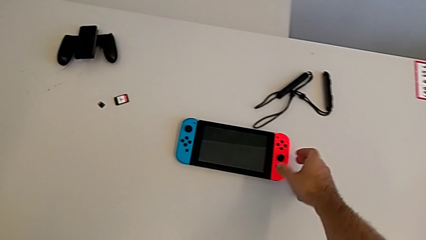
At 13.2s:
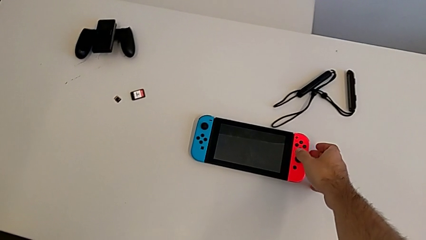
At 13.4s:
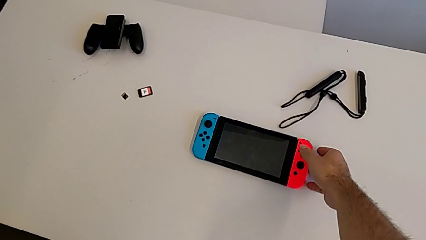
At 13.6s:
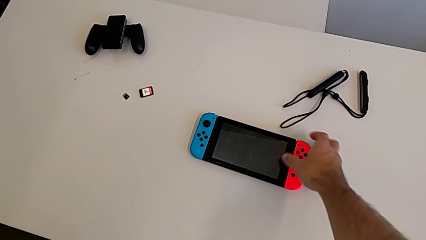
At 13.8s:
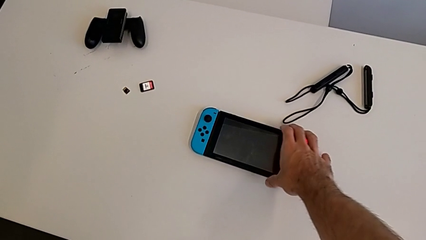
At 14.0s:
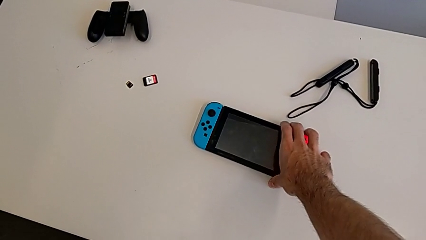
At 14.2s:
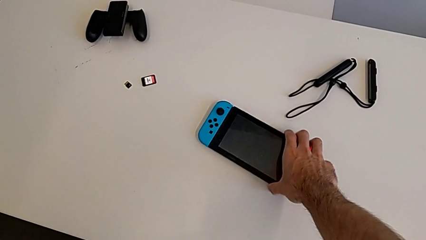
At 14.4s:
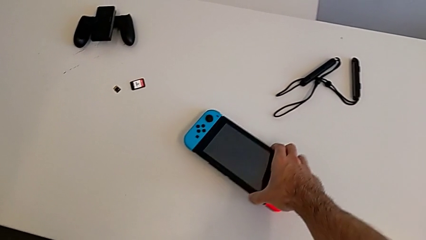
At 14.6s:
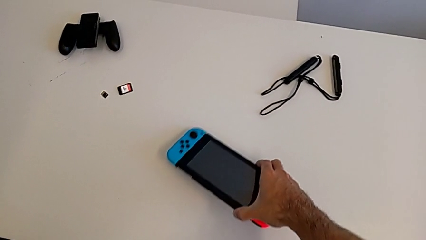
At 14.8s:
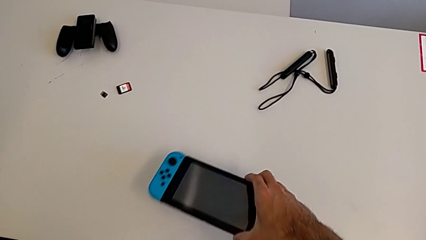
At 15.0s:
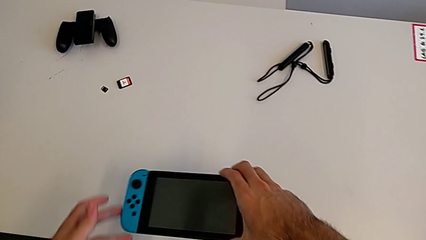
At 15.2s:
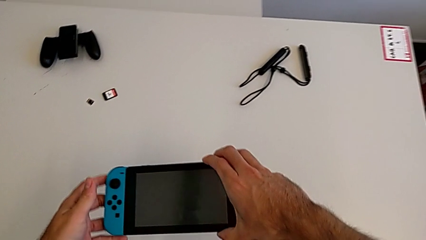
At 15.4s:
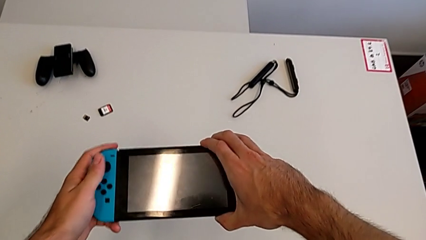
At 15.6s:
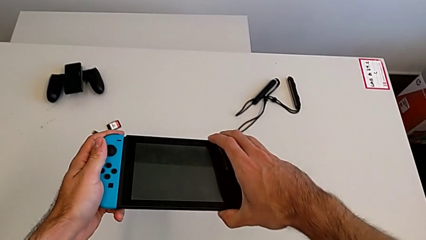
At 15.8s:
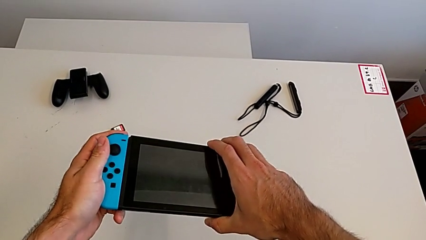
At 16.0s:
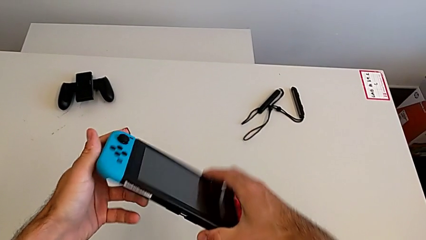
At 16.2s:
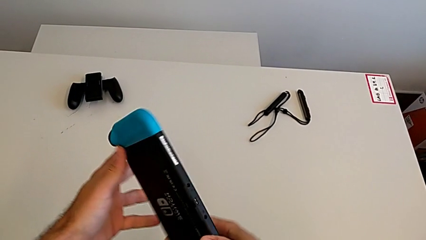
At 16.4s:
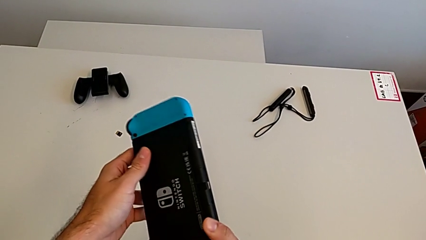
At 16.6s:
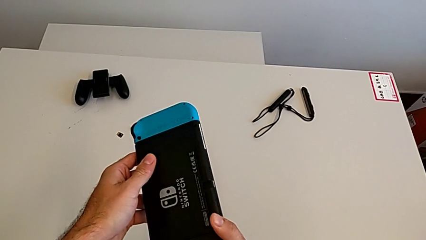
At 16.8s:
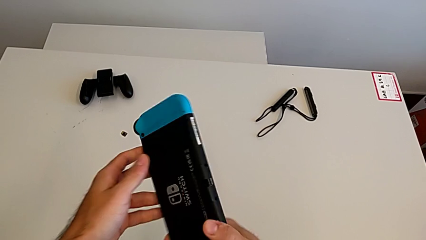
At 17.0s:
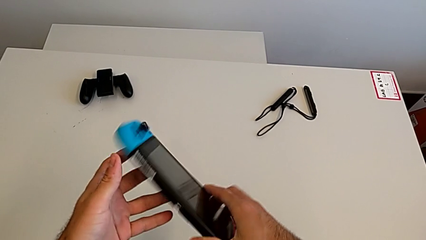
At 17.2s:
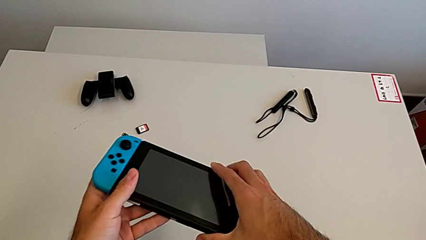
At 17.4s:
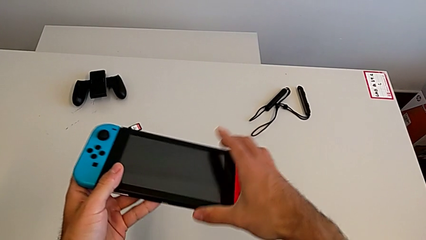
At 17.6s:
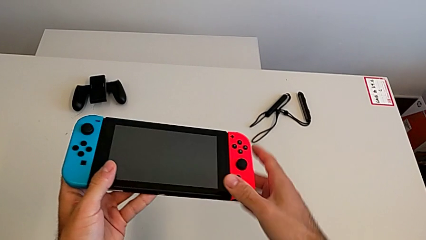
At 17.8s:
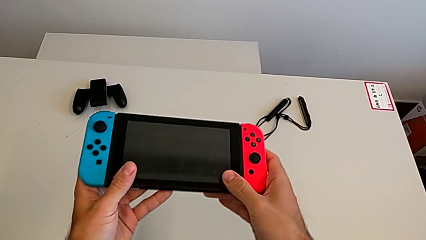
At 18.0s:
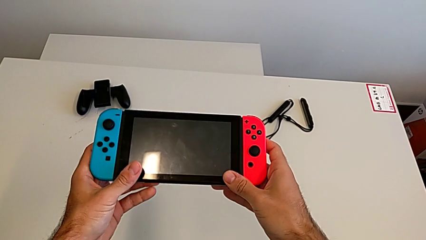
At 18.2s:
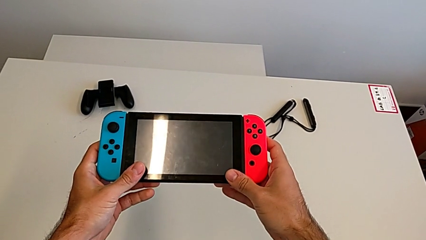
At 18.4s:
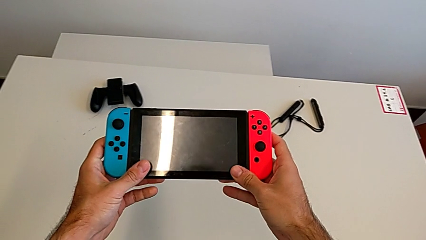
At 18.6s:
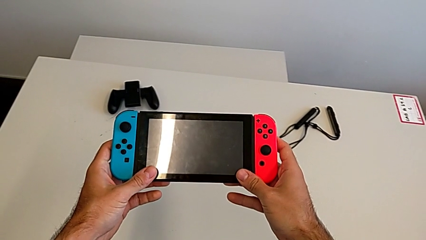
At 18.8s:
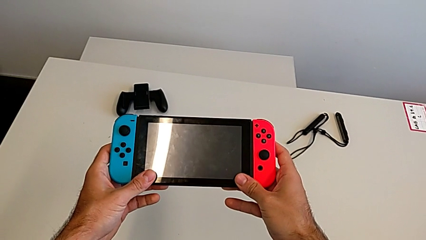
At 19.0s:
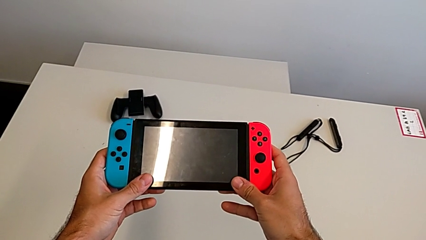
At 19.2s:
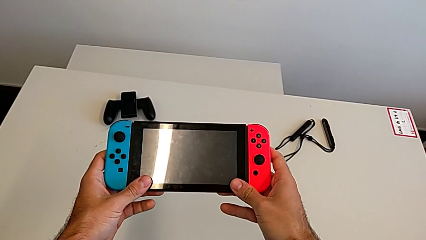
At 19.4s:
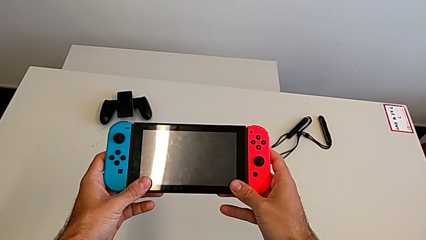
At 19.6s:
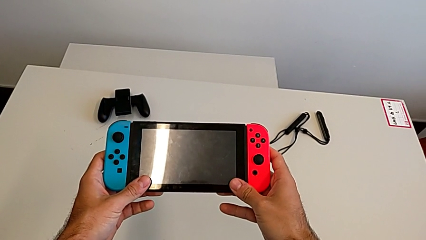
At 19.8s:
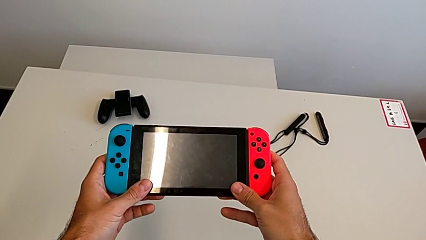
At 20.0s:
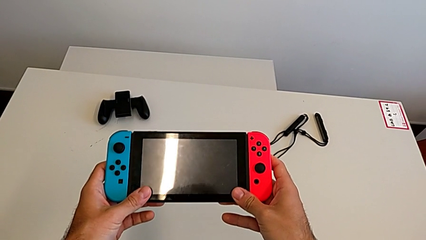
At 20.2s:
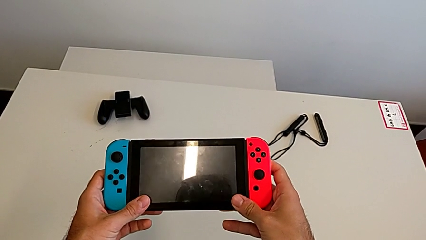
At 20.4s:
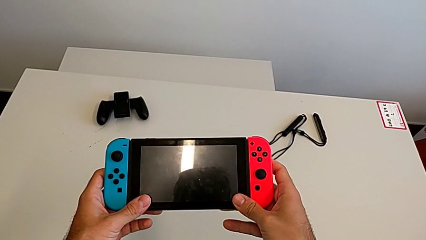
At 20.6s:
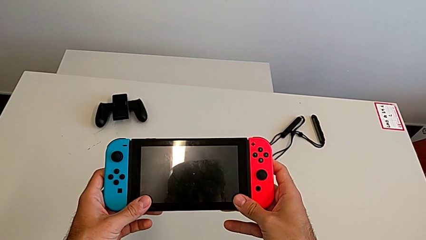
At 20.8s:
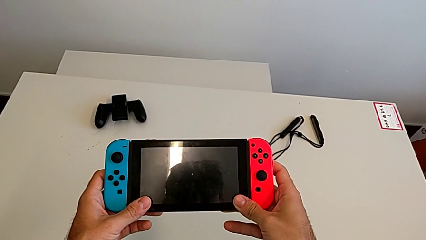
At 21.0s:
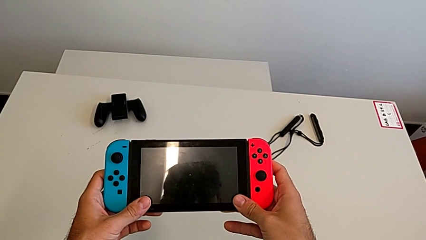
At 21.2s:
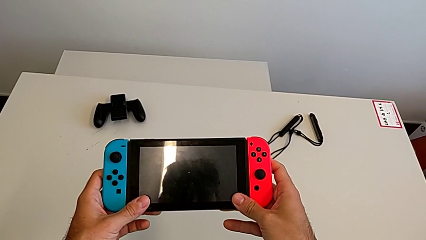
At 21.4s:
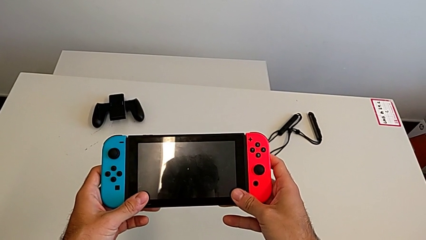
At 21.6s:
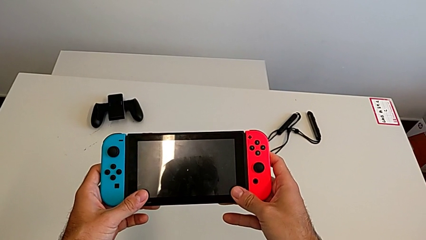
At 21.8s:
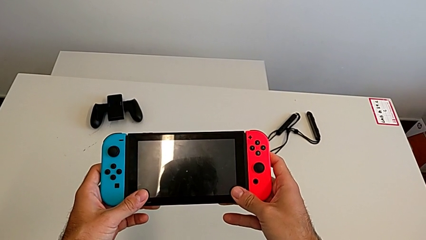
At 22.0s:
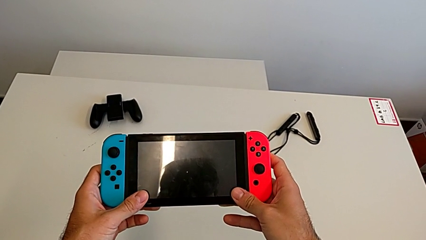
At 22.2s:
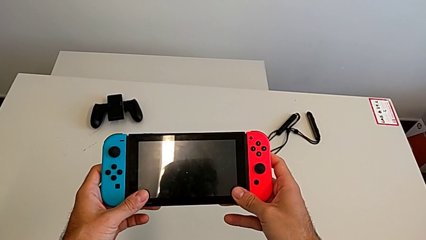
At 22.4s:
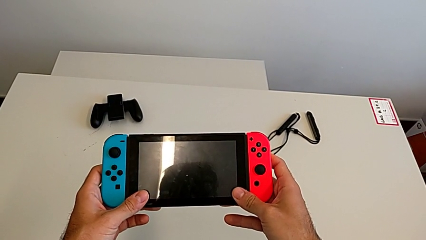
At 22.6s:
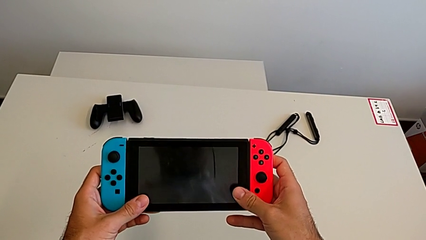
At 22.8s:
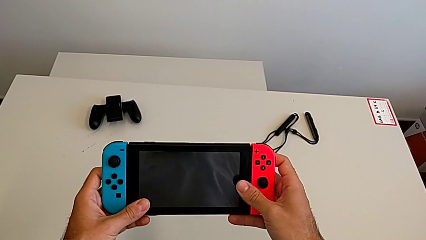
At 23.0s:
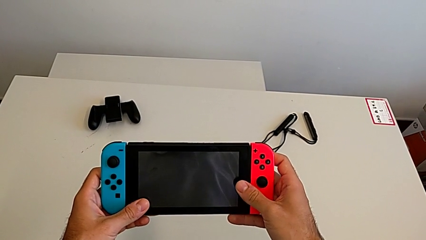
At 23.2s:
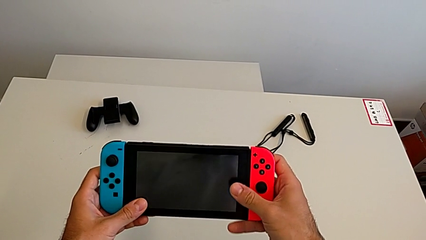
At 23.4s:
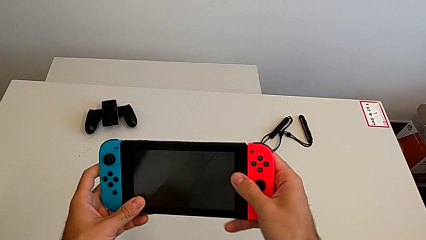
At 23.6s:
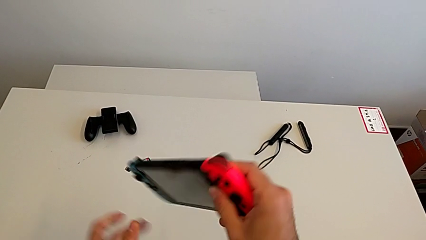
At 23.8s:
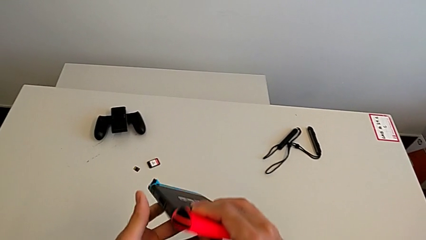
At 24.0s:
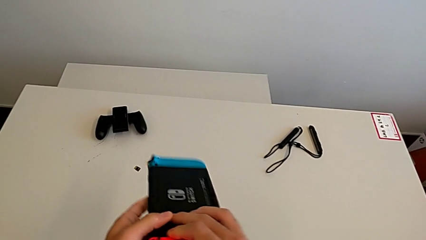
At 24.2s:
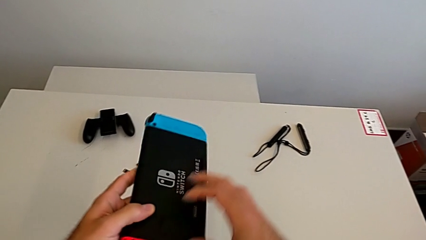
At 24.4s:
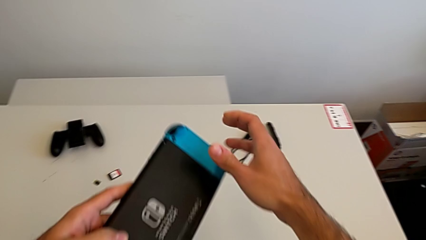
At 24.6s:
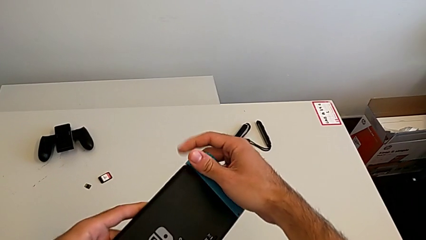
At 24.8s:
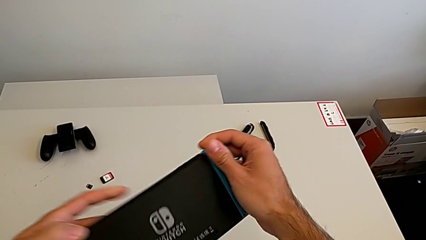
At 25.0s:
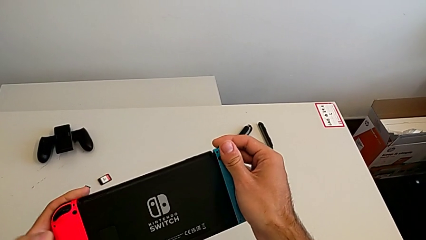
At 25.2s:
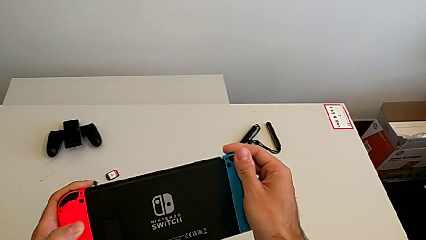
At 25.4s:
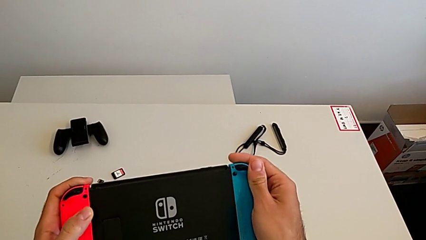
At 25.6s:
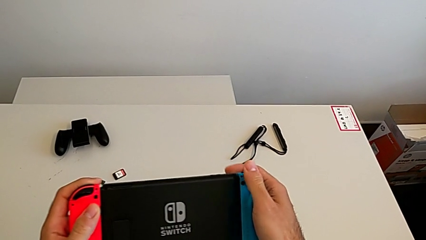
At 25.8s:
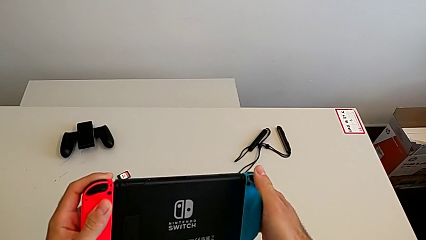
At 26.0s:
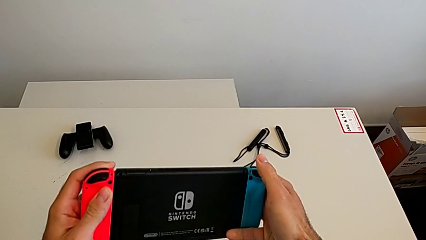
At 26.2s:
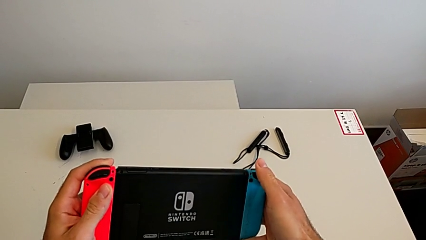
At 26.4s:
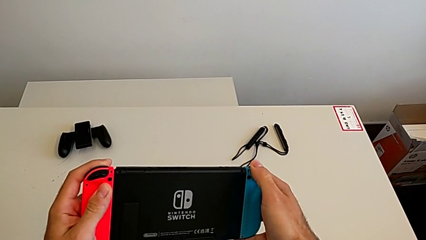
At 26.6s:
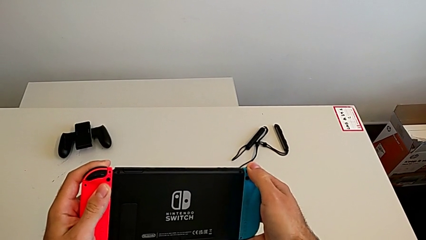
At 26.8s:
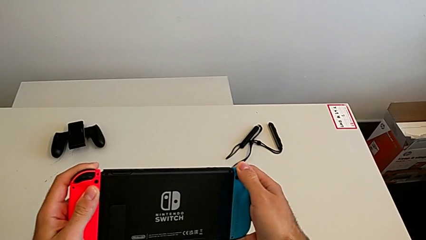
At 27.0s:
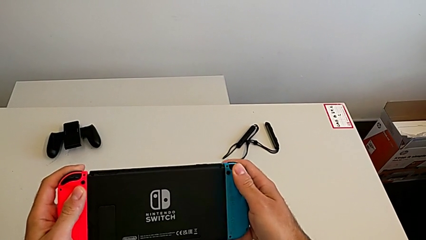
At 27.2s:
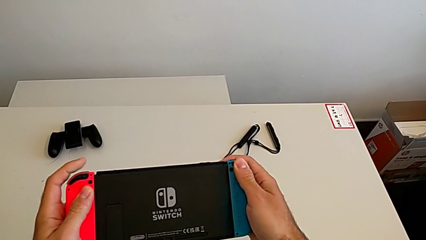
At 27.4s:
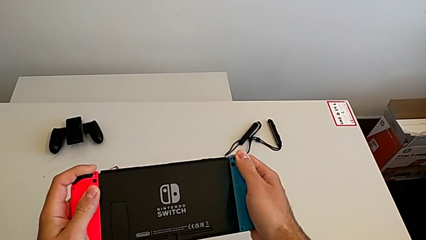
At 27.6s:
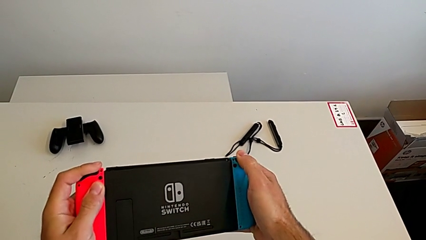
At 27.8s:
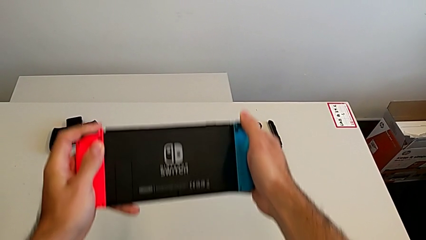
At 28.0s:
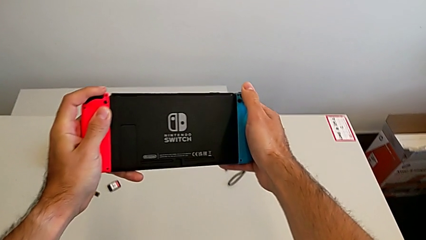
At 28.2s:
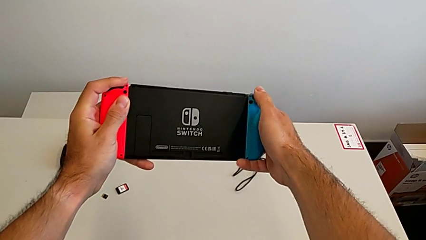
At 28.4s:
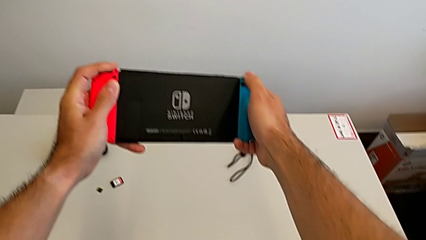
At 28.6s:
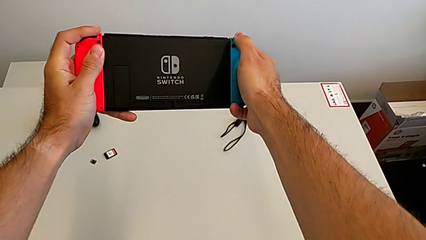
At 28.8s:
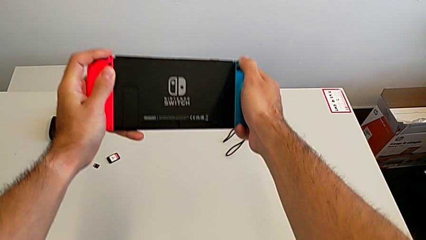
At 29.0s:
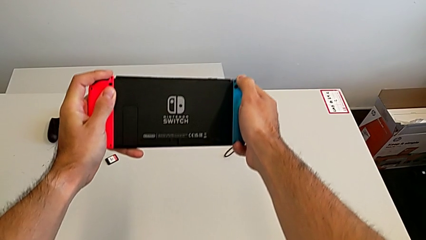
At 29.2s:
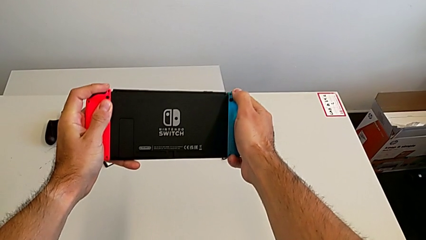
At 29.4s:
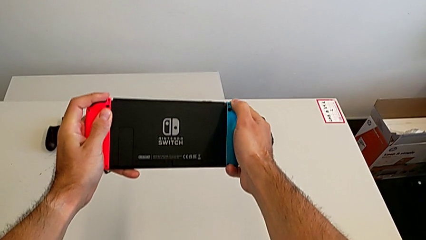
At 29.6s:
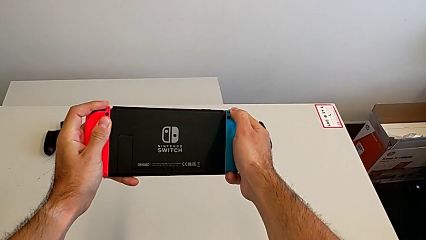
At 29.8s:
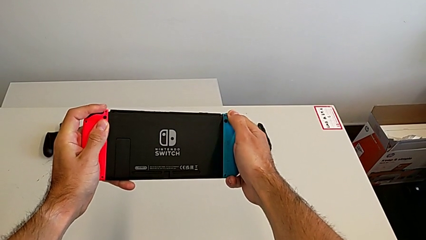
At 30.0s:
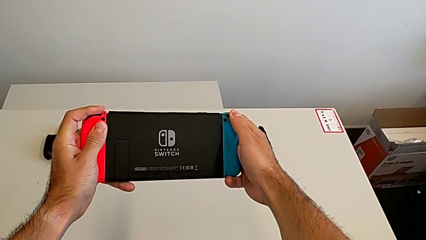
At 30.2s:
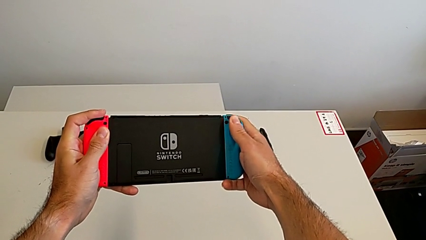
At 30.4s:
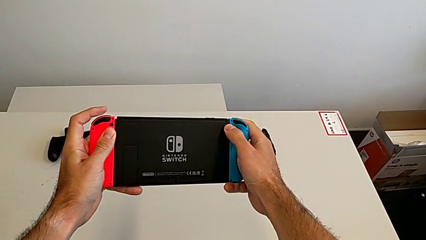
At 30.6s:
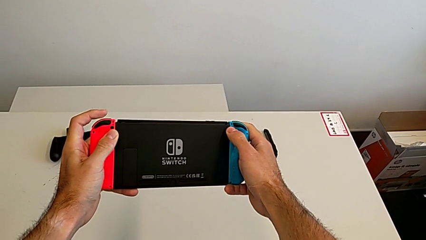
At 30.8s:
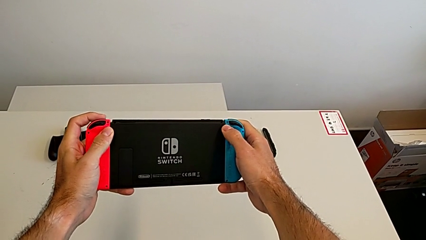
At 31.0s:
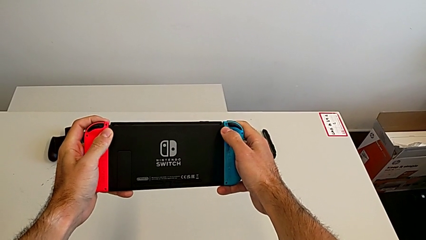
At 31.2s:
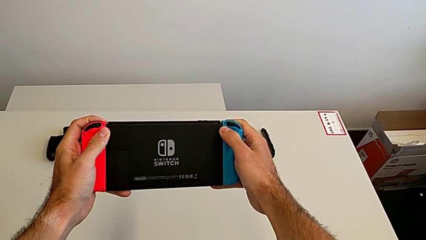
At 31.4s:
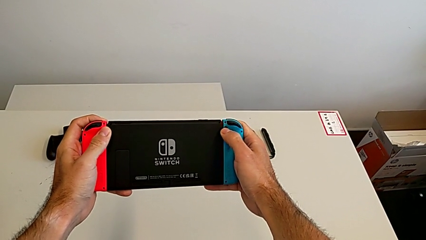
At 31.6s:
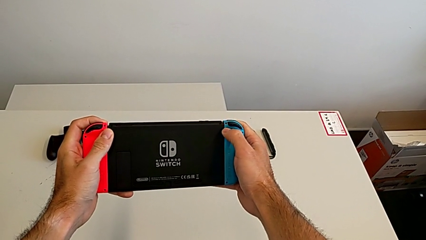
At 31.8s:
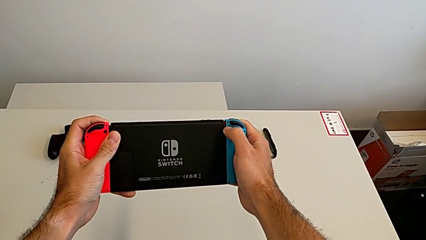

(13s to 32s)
The camera wearer is changing the Joy-con controllers on the Switch. They grab the Nintendo Switch, lift it, inspect it, hold it, turn it and begin to inspect it.
